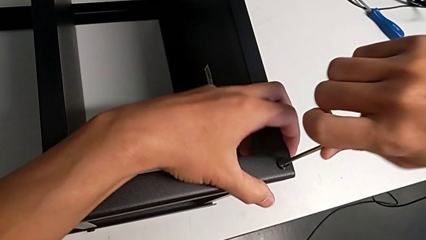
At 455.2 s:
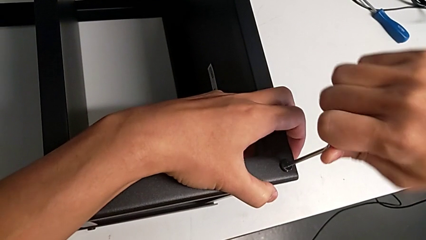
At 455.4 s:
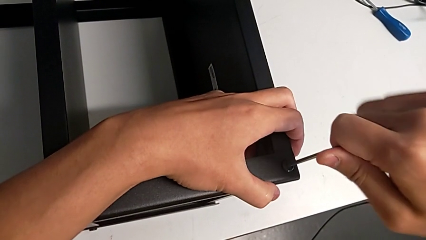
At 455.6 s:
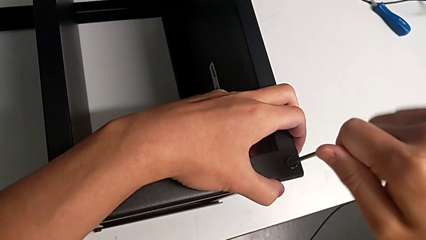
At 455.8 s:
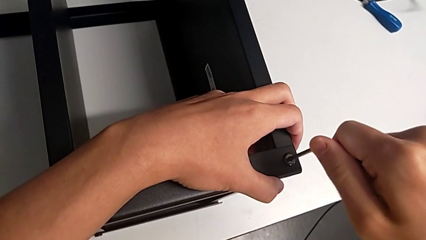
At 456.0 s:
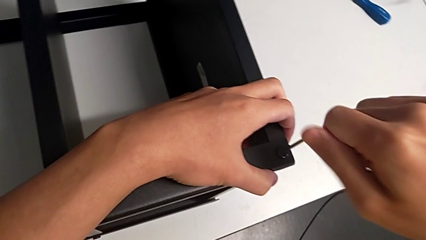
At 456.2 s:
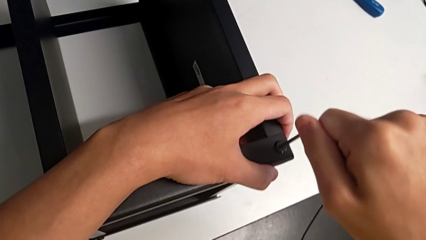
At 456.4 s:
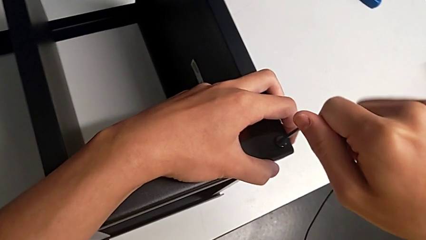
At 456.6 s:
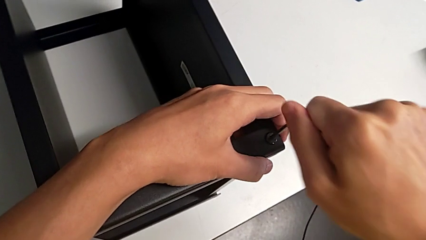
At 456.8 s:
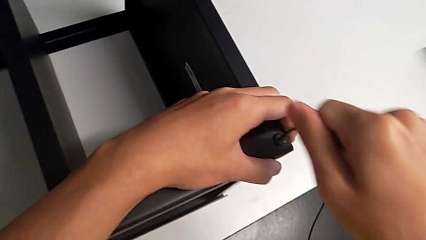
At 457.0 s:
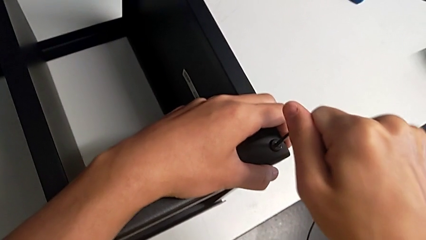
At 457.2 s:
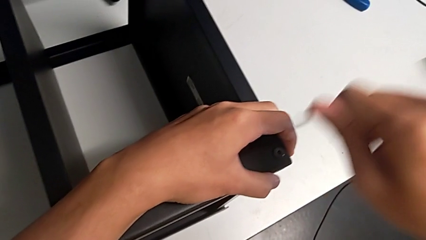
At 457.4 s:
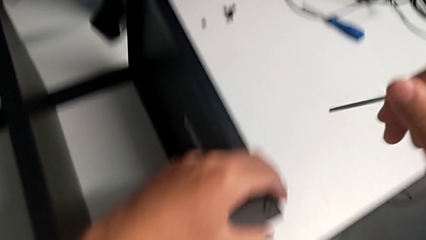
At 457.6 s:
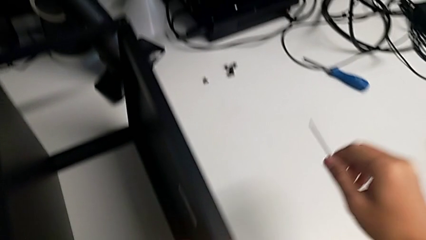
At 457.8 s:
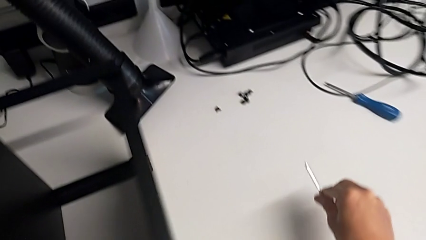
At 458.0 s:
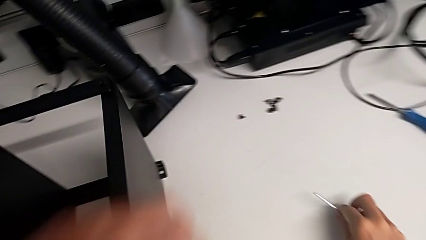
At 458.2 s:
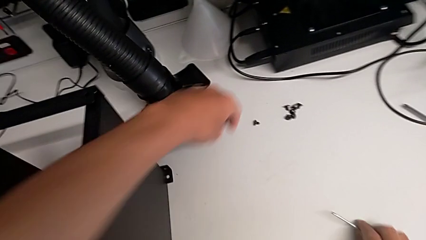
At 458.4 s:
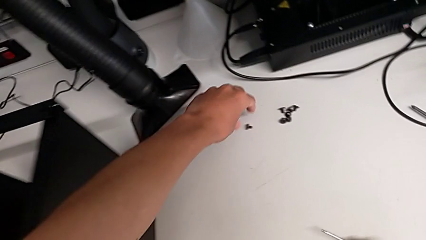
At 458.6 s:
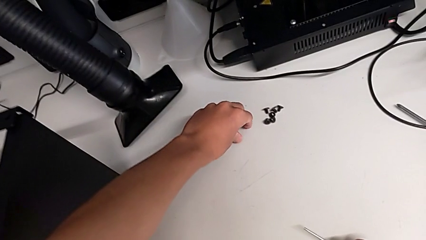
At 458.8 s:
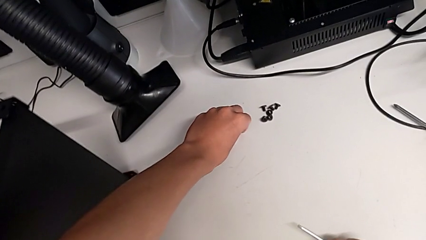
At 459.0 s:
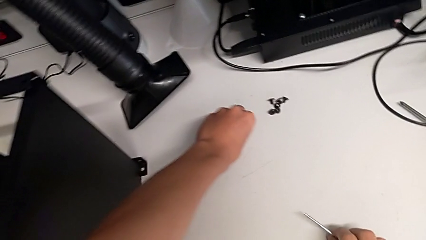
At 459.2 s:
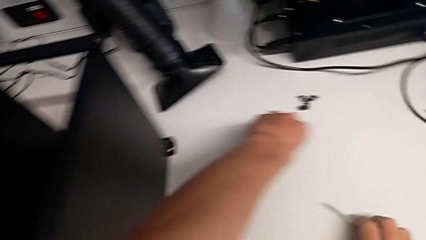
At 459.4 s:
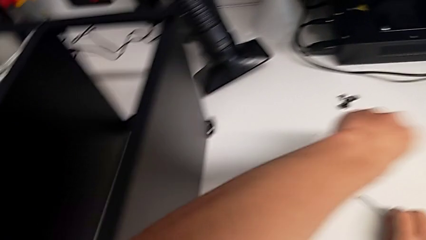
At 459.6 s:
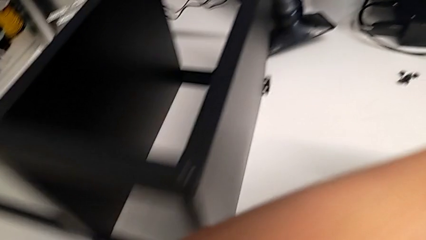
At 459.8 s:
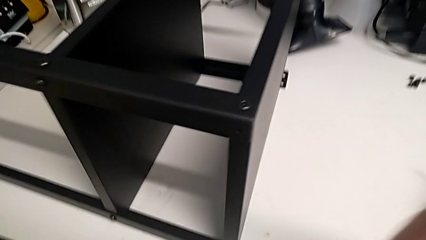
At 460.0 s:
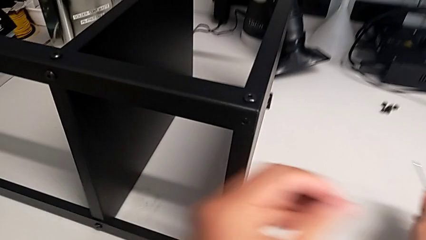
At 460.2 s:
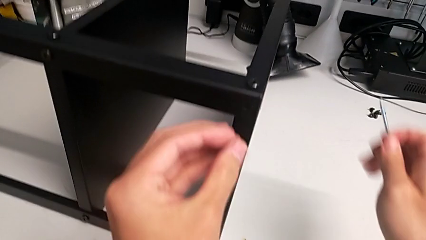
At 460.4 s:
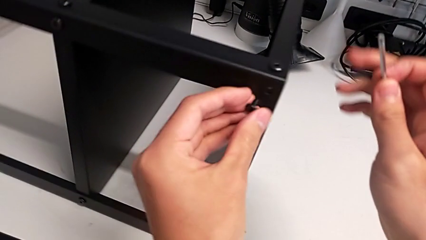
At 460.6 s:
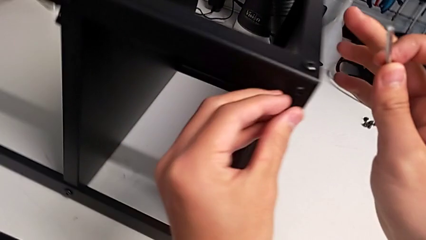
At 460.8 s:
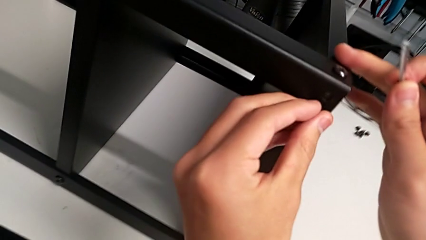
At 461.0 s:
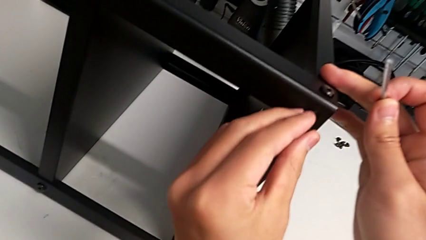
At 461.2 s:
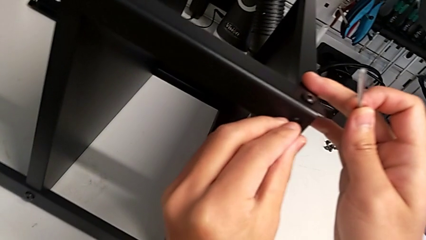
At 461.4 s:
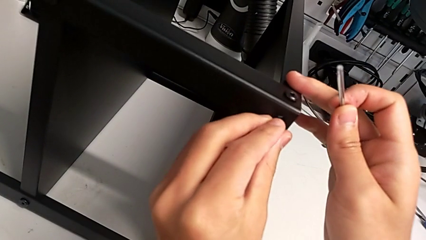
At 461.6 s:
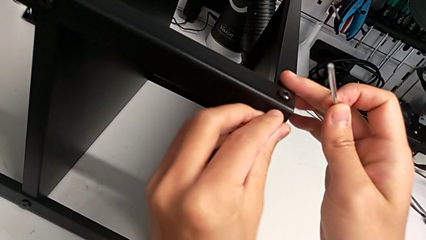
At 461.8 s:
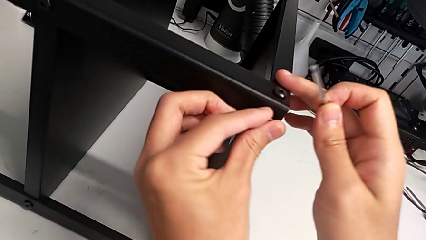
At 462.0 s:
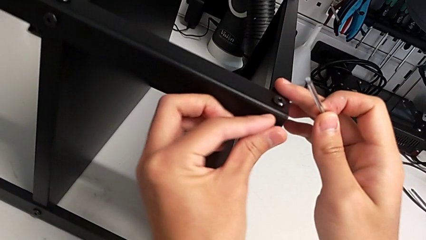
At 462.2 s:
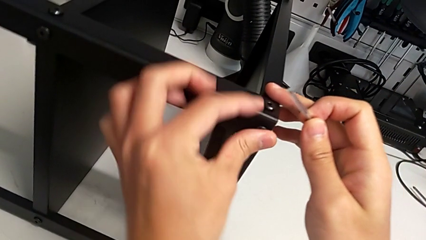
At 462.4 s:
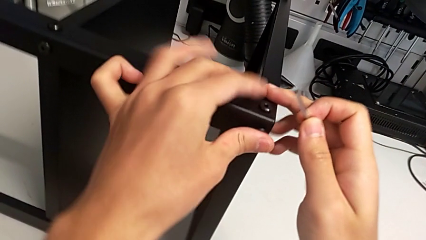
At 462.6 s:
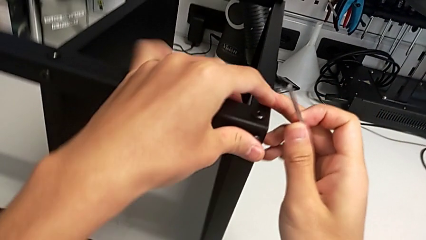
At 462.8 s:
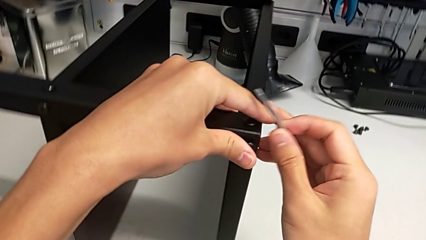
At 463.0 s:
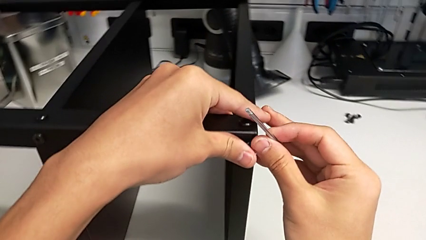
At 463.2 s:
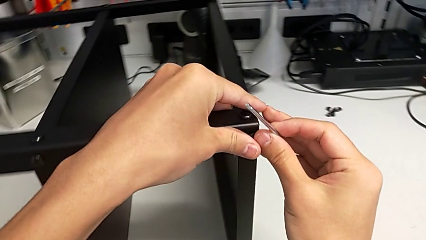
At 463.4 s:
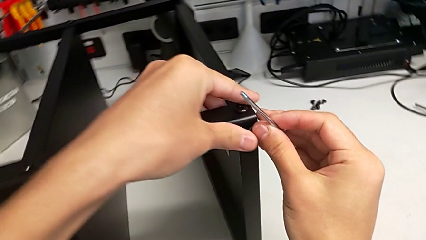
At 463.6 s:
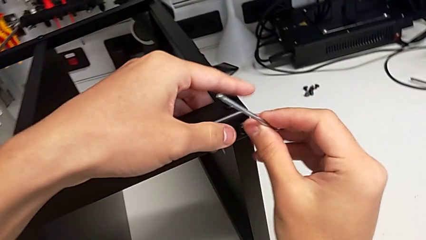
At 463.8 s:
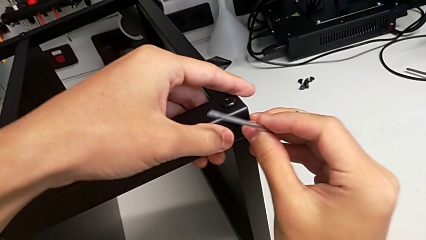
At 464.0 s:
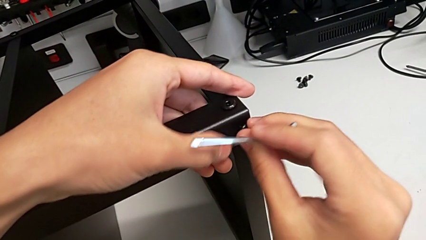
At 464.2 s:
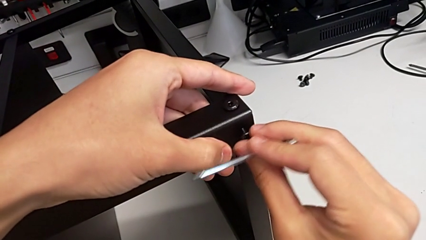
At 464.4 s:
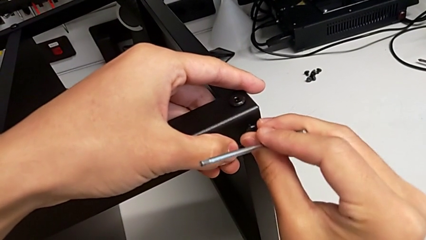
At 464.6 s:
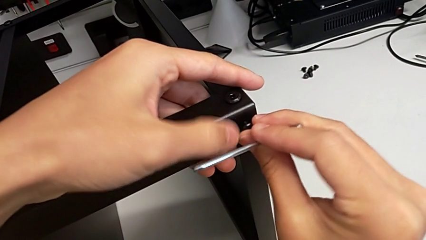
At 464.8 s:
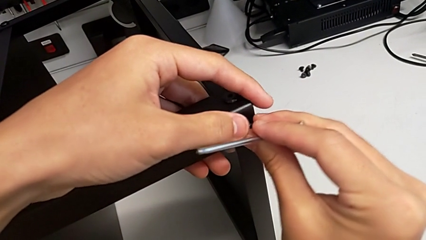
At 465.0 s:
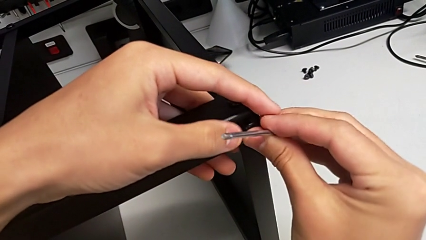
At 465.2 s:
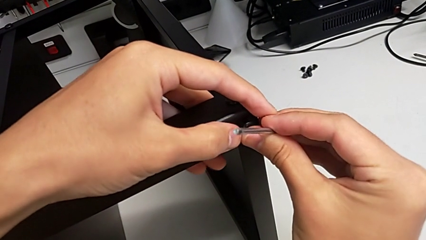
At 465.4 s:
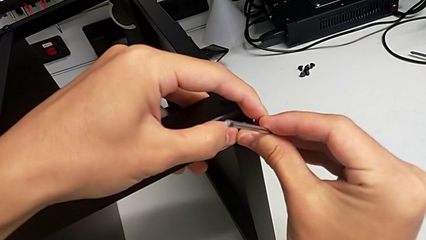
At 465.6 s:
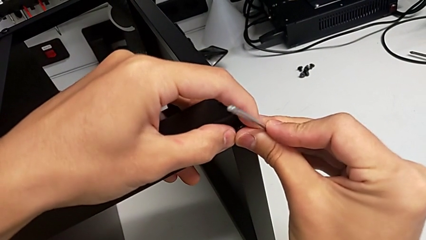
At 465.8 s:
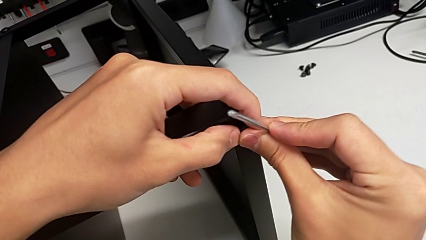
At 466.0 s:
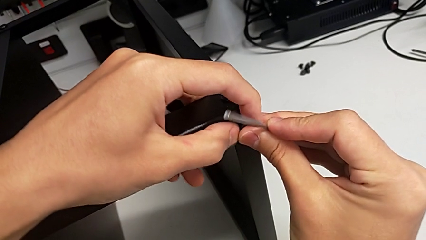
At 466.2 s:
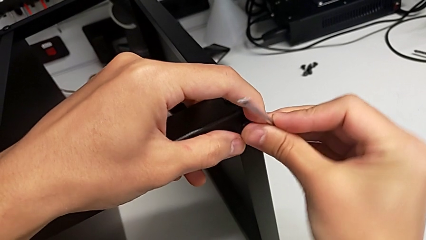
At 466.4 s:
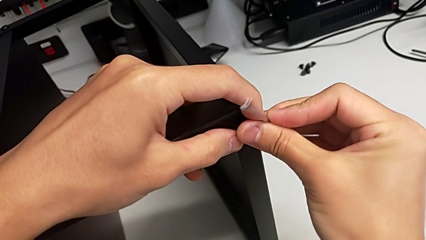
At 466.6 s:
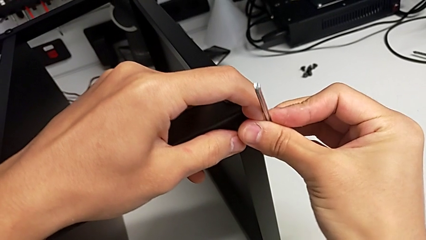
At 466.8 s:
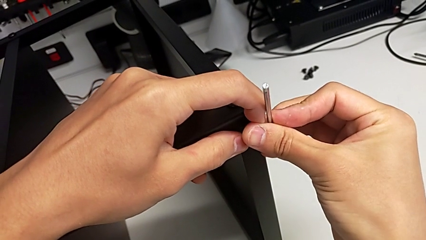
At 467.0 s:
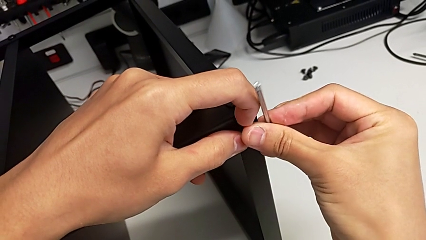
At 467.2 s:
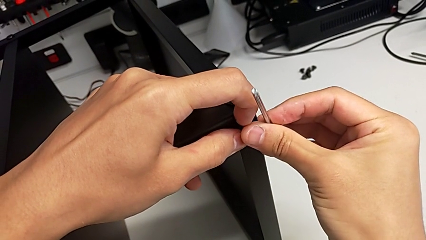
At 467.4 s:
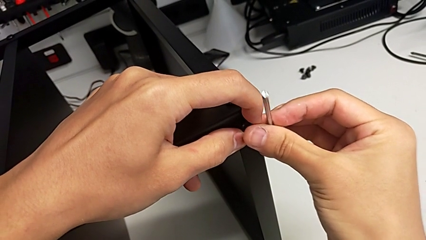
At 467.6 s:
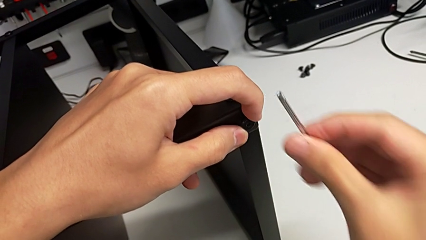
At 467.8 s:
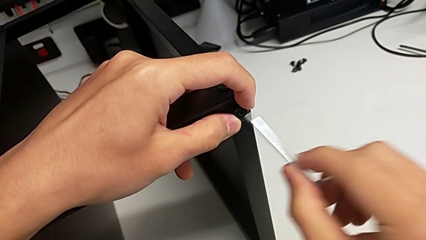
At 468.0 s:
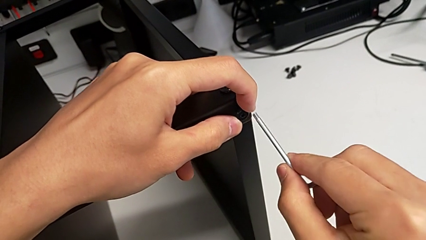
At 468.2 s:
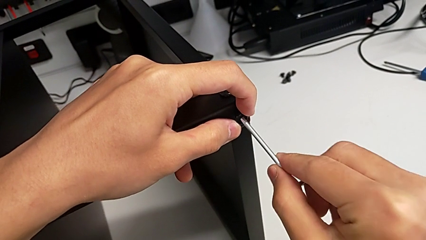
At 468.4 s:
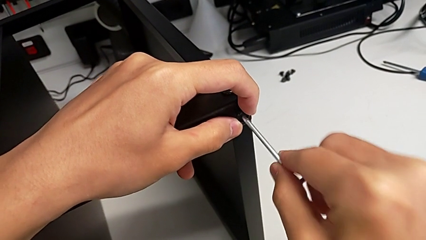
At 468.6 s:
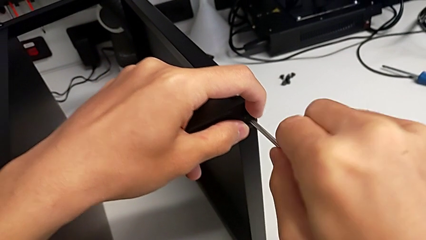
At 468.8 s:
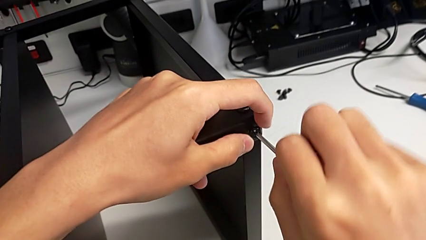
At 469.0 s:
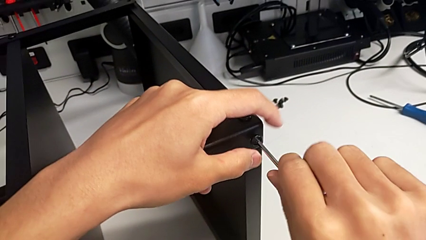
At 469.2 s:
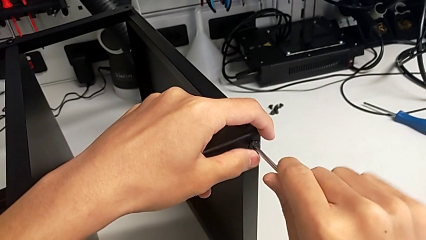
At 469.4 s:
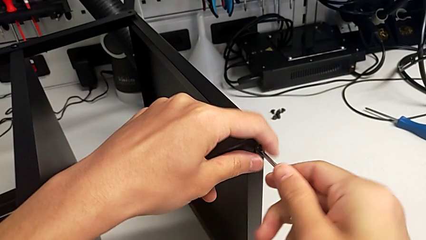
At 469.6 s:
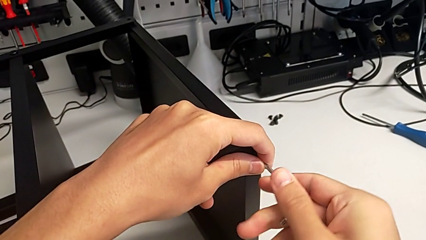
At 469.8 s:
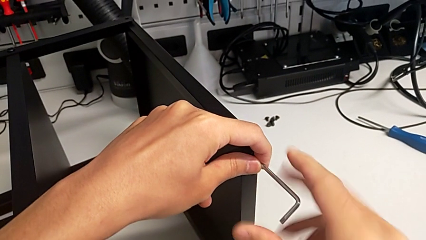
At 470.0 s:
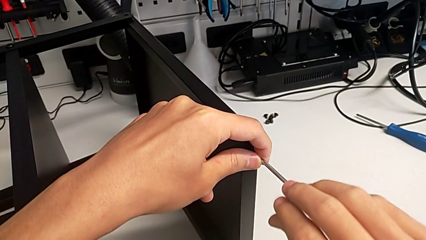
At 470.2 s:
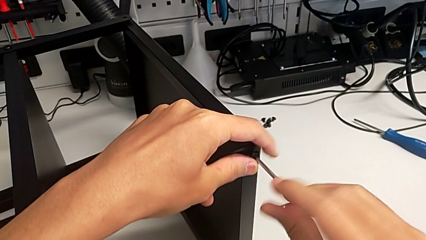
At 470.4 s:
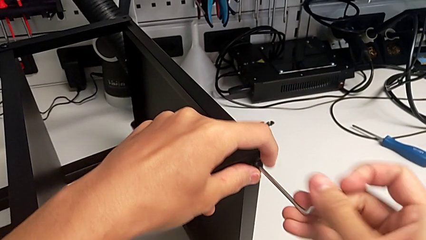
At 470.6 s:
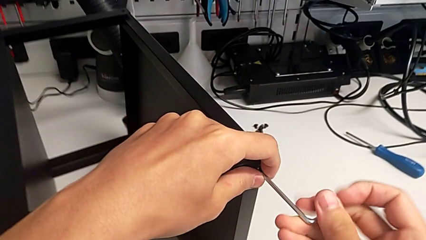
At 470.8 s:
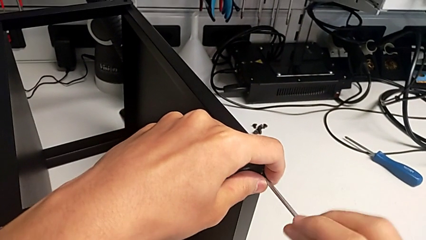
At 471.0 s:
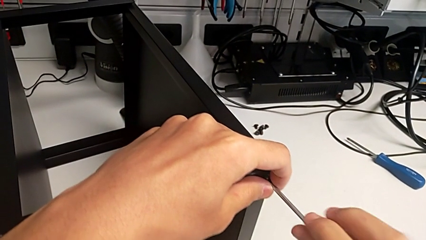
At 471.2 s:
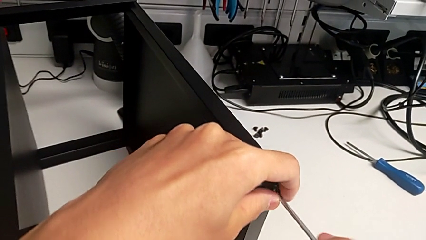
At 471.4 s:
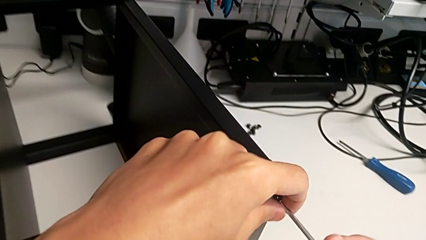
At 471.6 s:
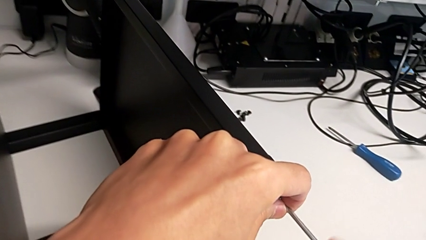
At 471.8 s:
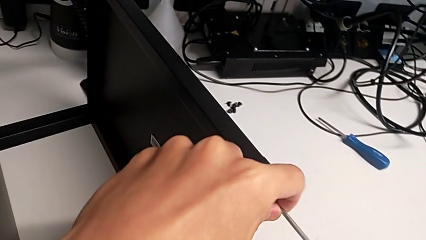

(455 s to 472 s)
The camera wearer is screwing the legs of the table to the top tray. They screw the hex socket head, withdraw the Allen wrench, grab the hex socket head, insert it twice, insert the Allen wrench and begin to screw the hex socket head.
